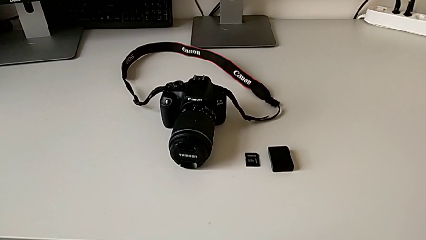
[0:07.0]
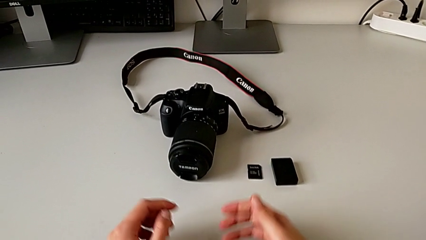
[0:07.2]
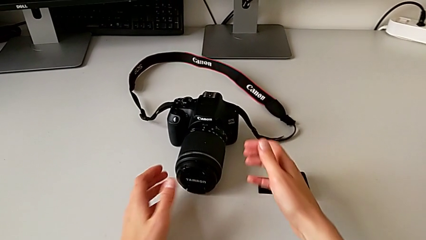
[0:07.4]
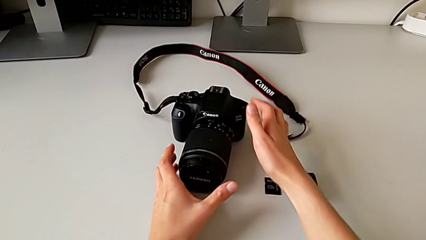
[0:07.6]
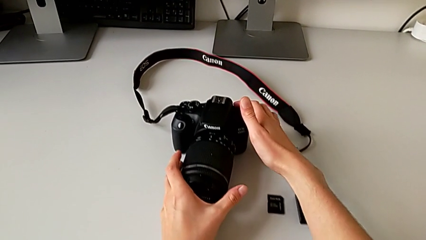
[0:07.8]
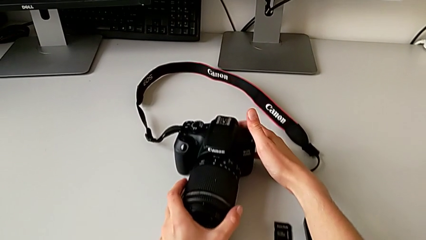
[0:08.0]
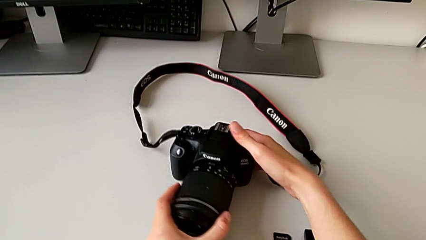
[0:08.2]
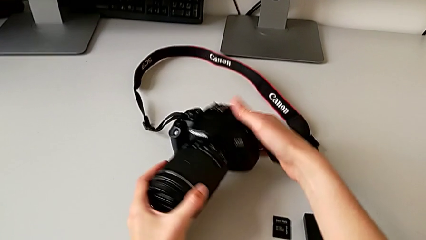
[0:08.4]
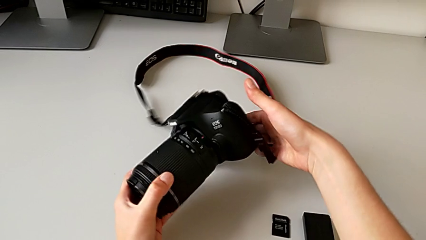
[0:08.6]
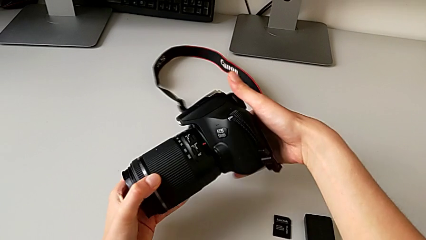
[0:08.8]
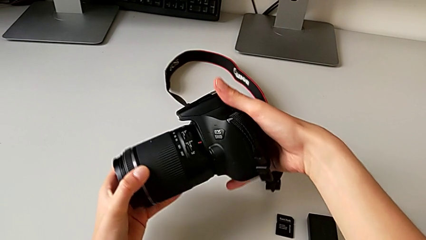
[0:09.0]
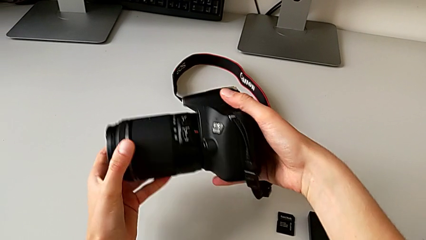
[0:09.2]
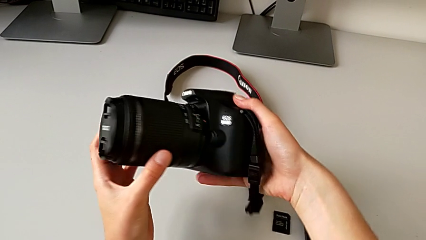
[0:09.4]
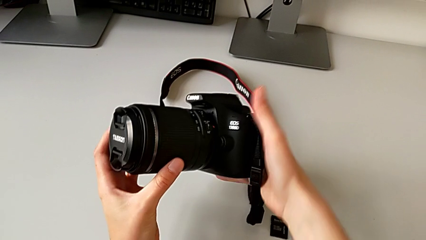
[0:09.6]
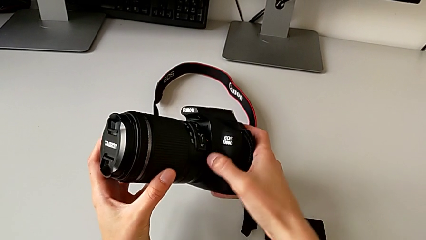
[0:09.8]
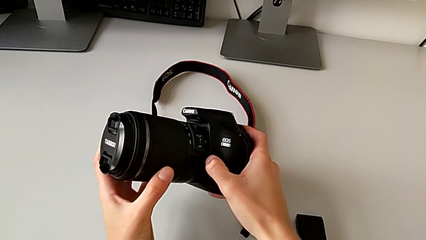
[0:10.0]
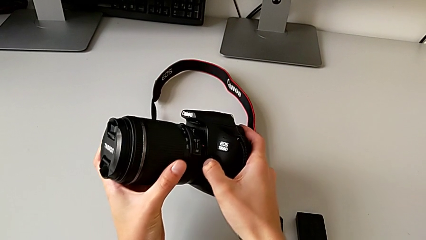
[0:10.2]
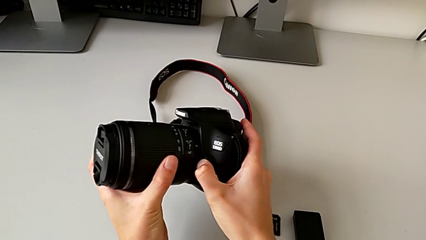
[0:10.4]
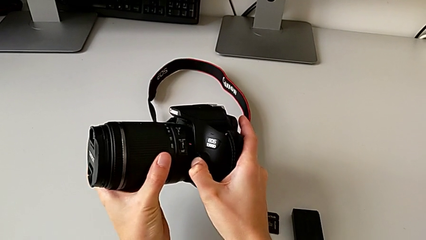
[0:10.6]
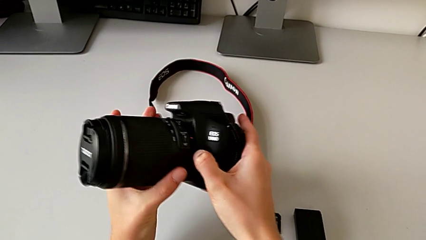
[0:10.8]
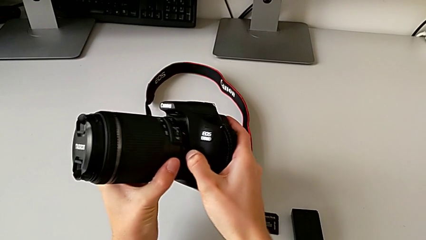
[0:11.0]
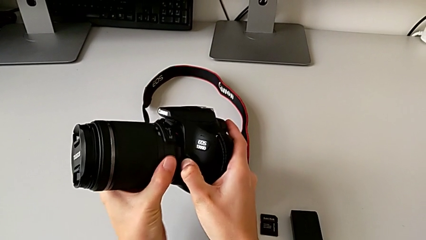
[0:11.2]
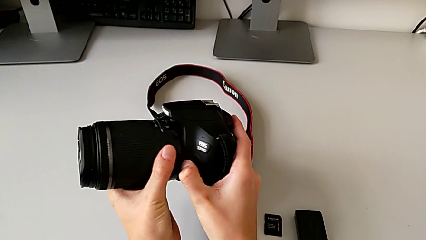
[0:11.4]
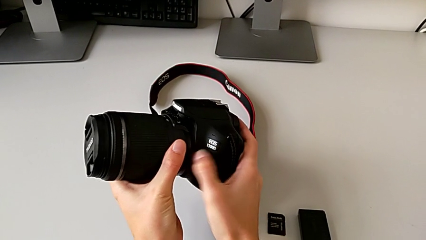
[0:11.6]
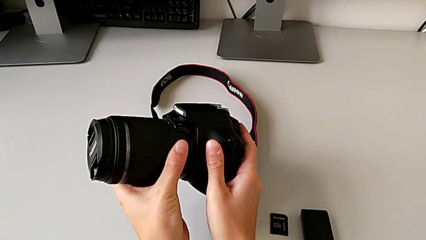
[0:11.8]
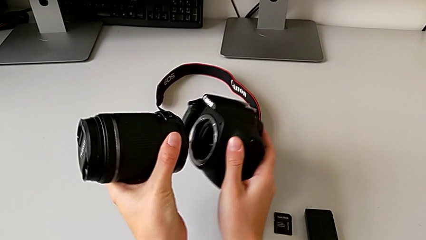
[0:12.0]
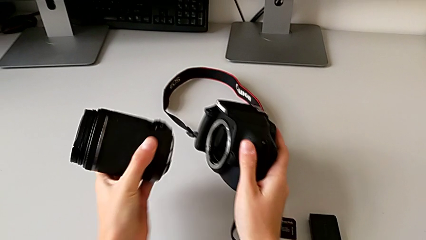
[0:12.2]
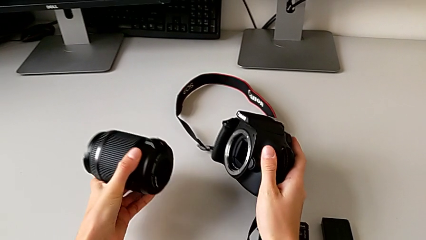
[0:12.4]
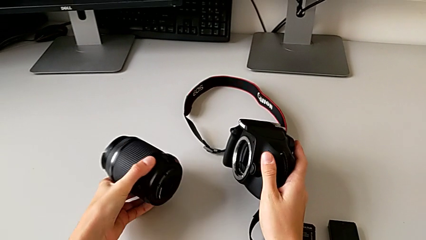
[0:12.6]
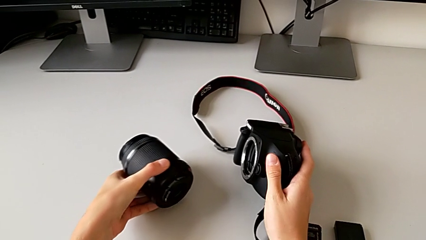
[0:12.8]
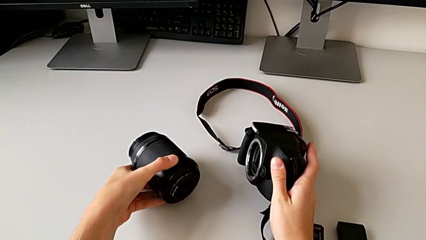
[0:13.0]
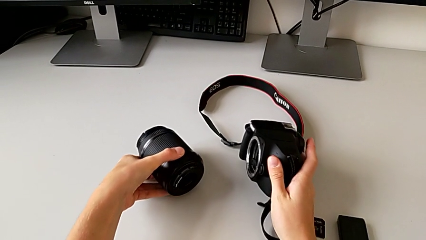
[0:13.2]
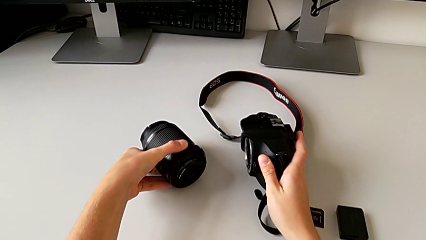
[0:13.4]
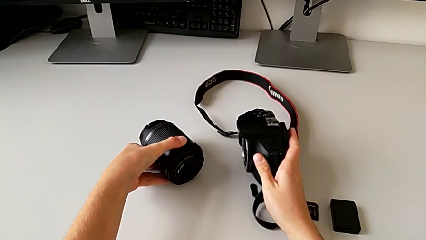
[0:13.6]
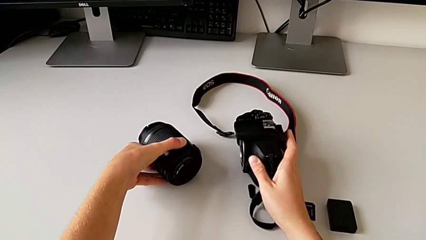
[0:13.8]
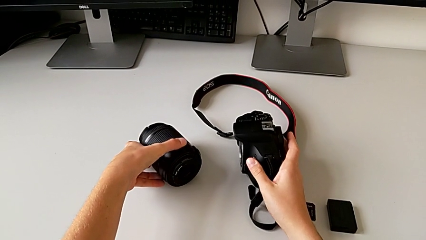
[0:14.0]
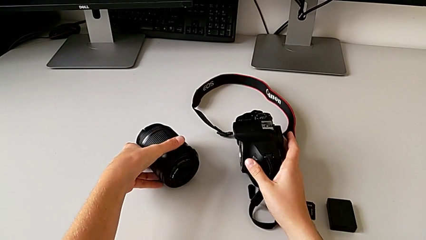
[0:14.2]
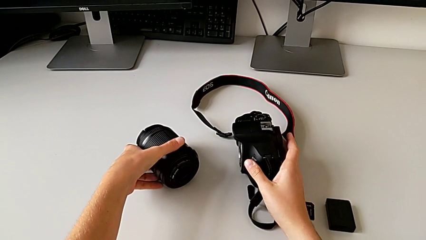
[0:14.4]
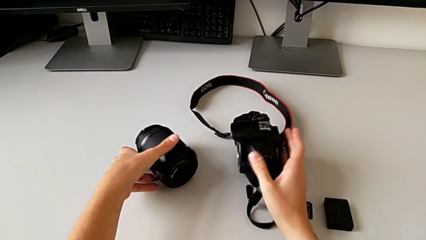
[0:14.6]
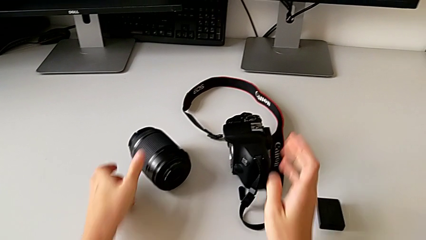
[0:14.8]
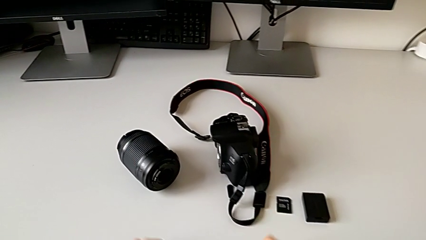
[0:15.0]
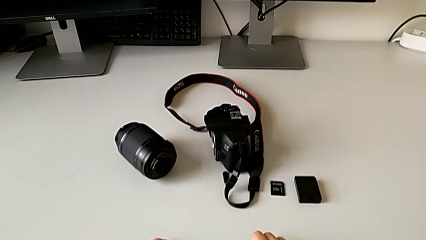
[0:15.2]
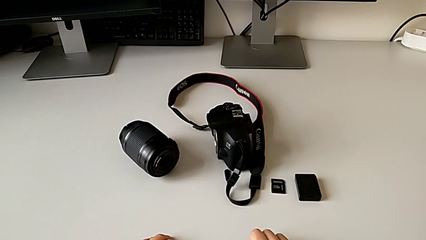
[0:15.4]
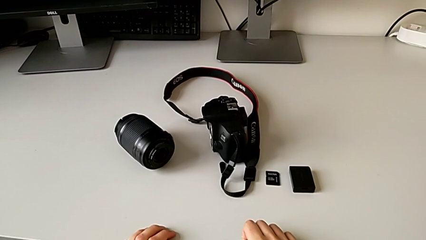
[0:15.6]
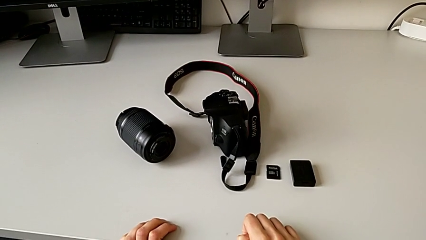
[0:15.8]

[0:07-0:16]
The camera wearer detaches the camera lens. They grab the DSLR, lift it and withdraw the lens twice.

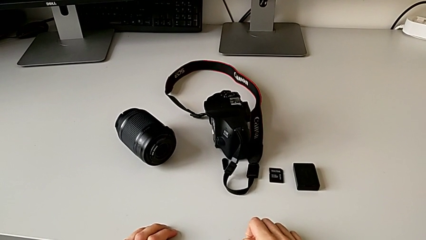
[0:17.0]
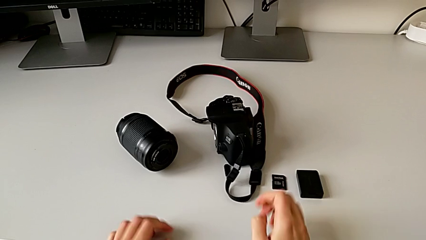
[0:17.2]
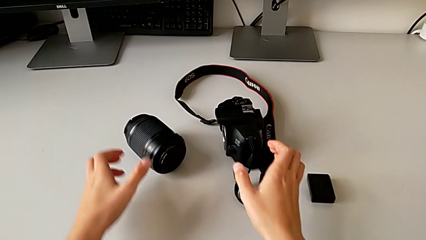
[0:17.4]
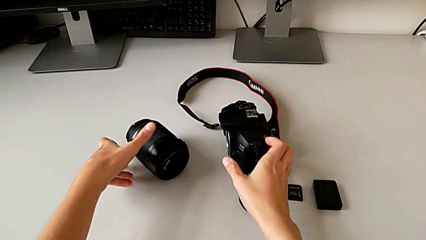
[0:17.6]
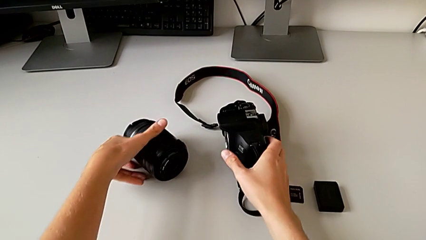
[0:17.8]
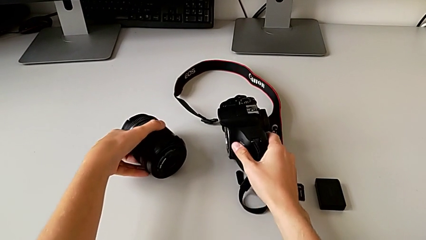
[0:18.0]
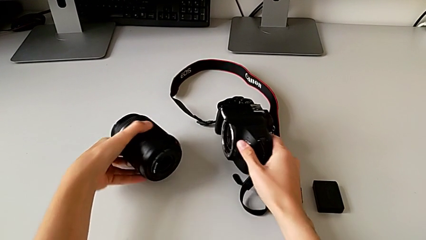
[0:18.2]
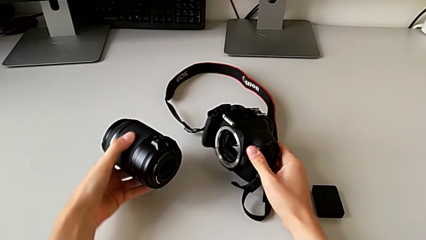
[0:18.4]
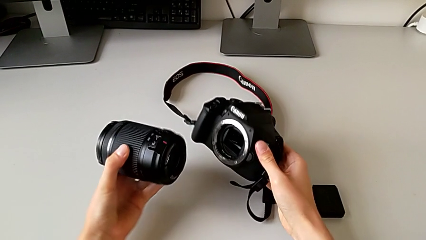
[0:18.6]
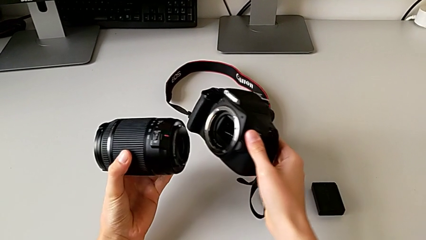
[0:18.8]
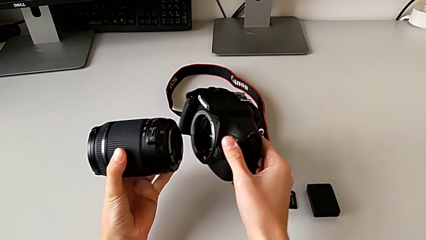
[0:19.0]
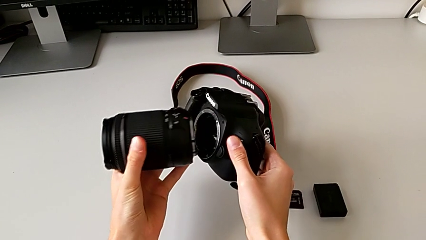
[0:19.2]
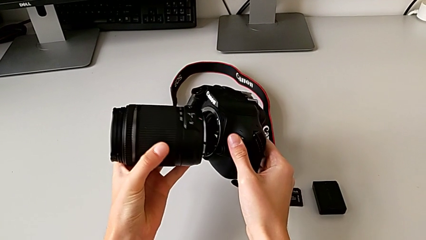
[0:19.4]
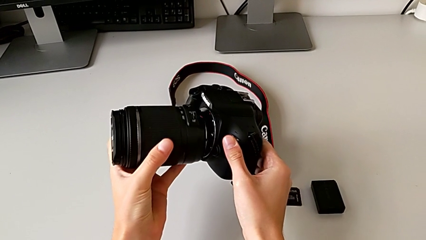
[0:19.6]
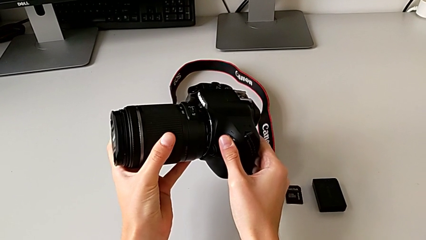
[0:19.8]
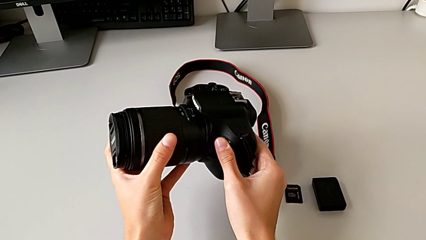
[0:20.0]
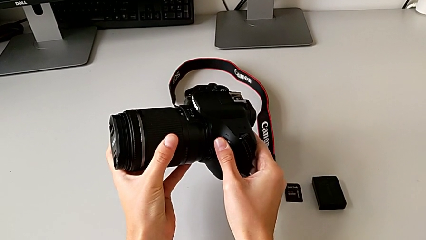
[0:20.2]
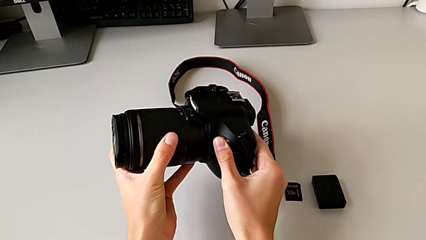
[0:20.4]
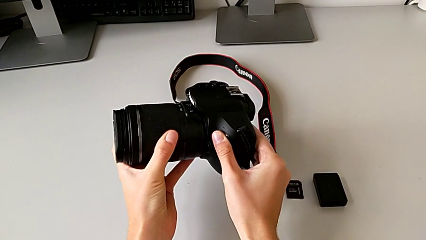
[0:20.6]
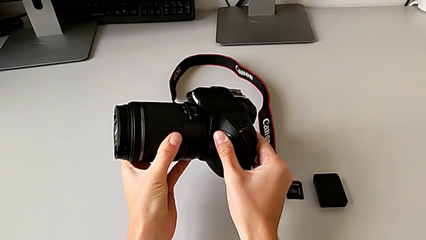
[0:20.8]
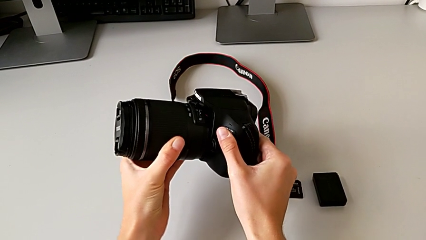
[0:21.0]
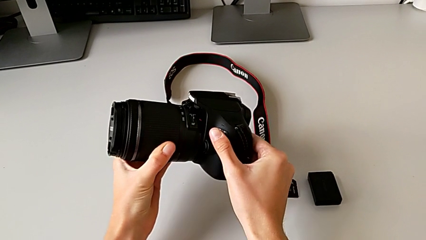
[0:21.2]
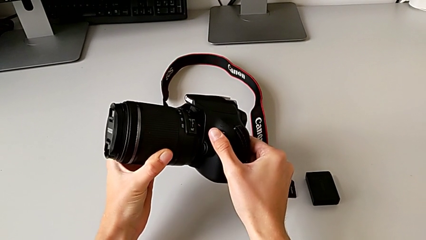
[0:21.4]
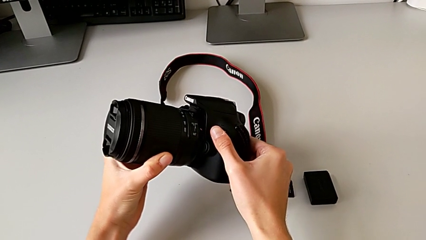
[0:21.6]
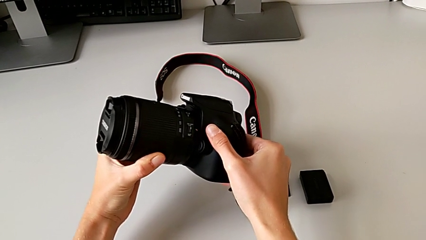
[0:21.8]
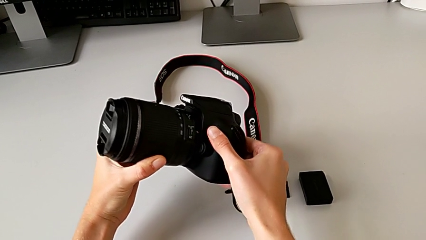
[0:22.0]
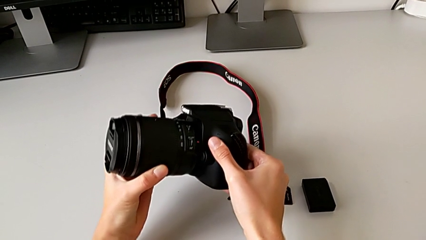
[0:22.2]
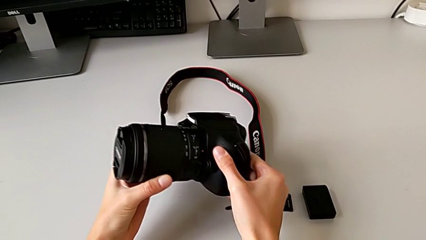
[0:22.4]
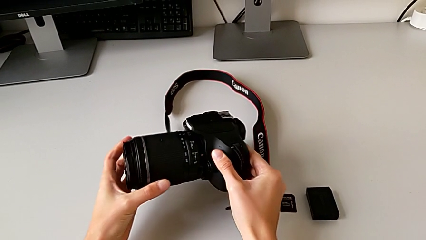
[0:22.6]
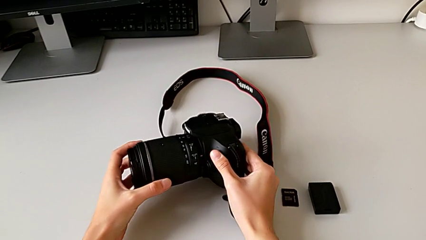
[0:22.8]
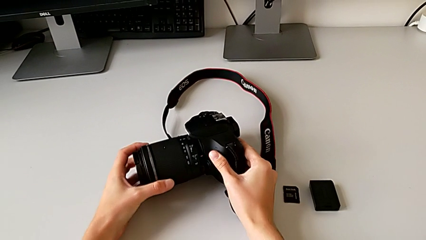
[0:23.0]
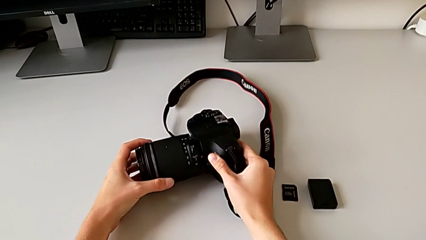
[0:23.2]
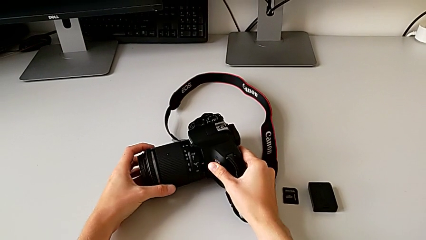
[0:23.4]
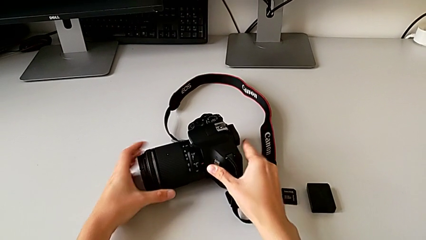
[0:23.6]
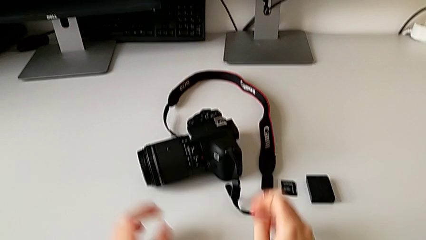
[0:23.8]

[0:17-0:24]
The camera wearer attaches the camera lens. They grab the DSLR, place the lens and assemble it.
